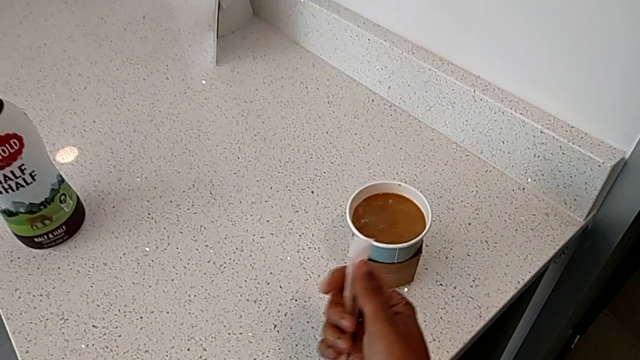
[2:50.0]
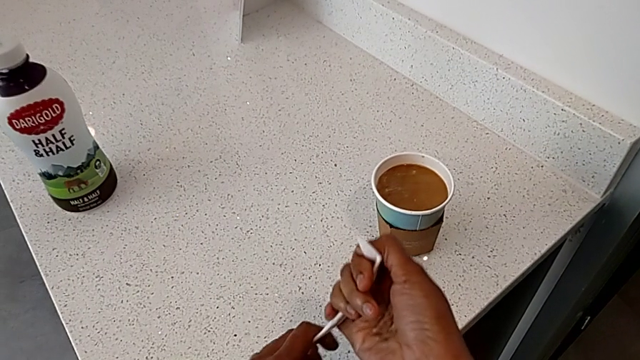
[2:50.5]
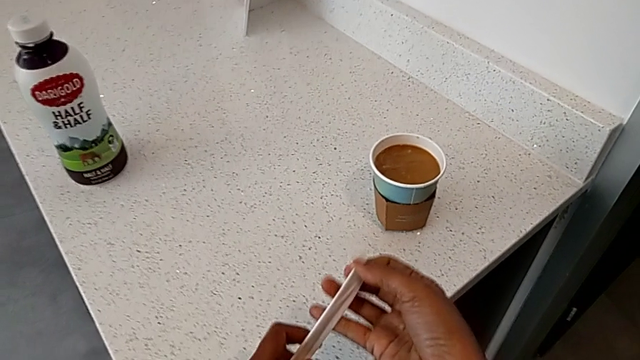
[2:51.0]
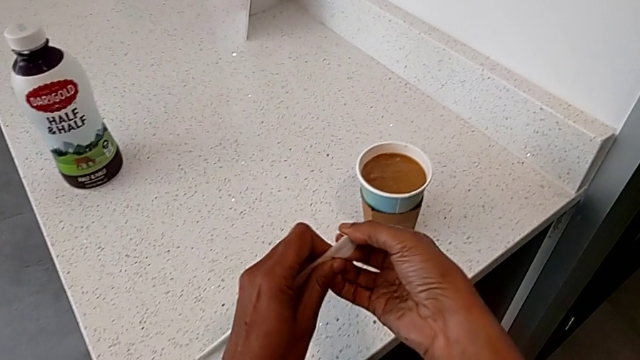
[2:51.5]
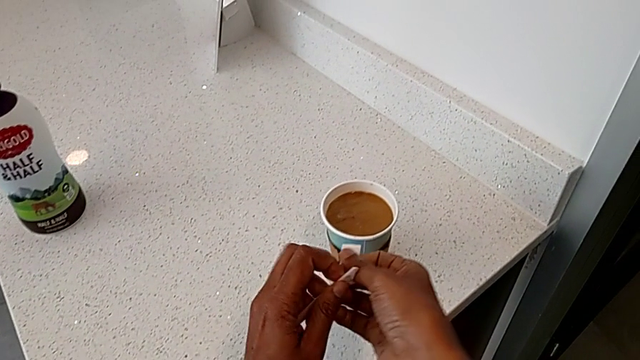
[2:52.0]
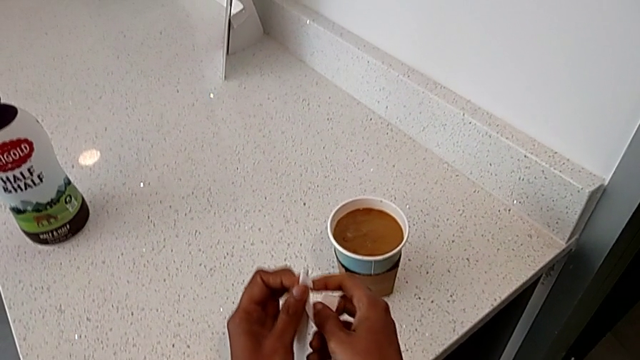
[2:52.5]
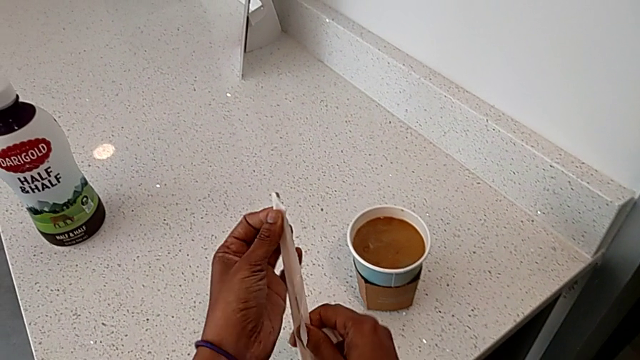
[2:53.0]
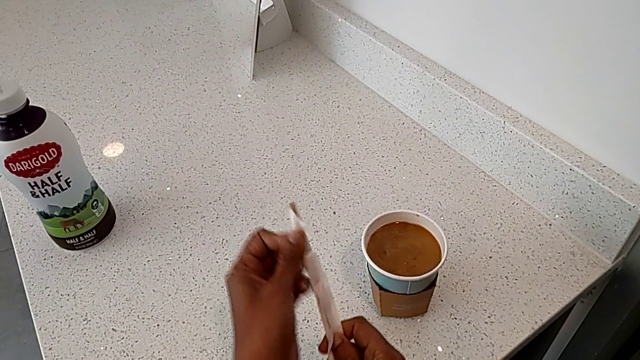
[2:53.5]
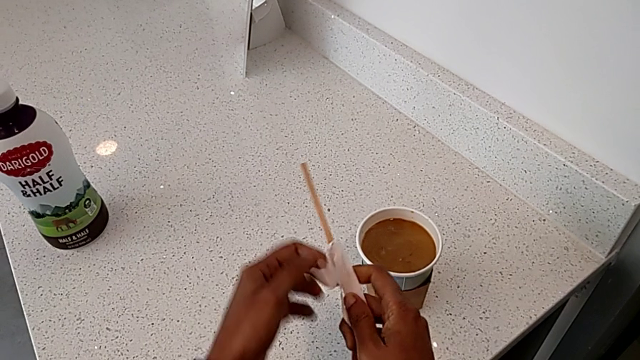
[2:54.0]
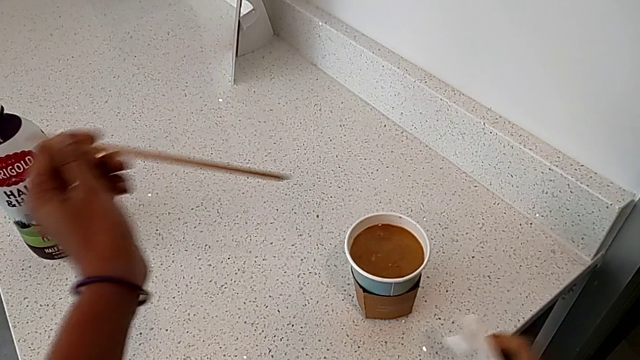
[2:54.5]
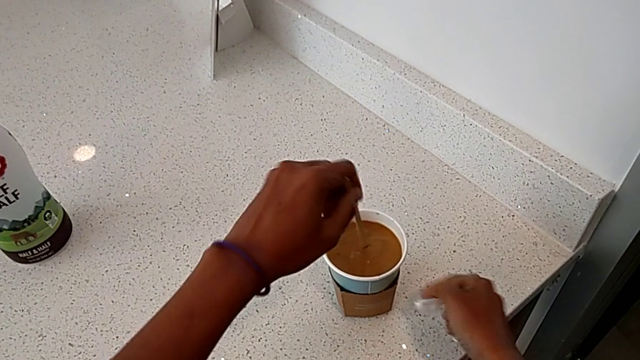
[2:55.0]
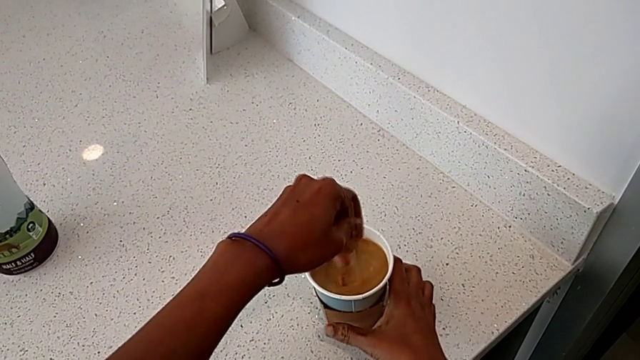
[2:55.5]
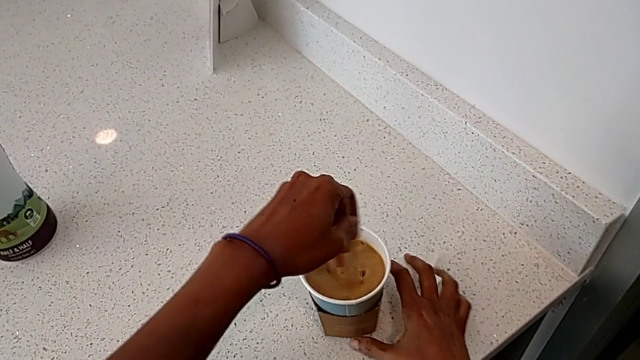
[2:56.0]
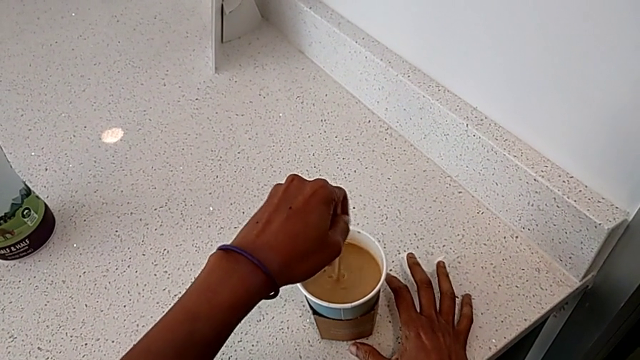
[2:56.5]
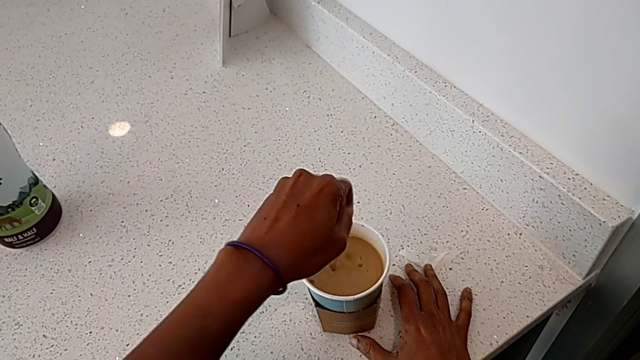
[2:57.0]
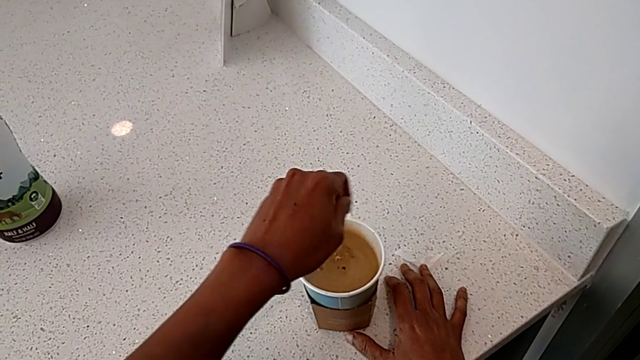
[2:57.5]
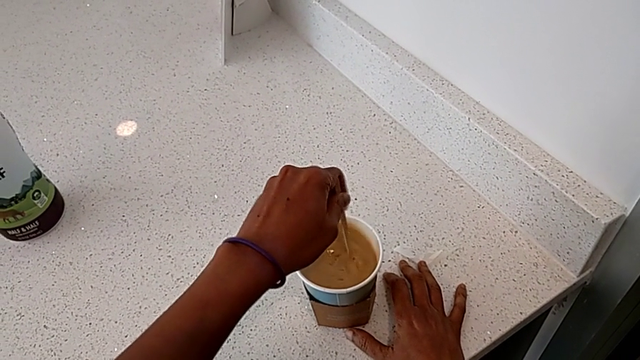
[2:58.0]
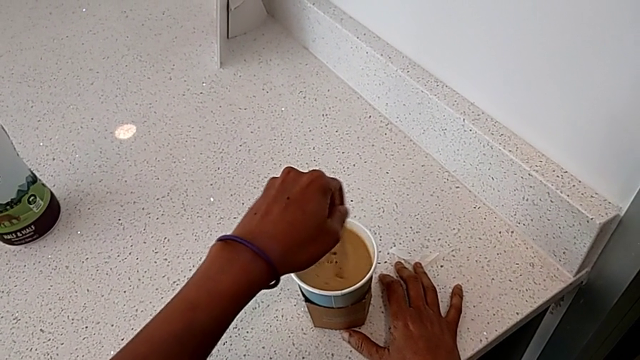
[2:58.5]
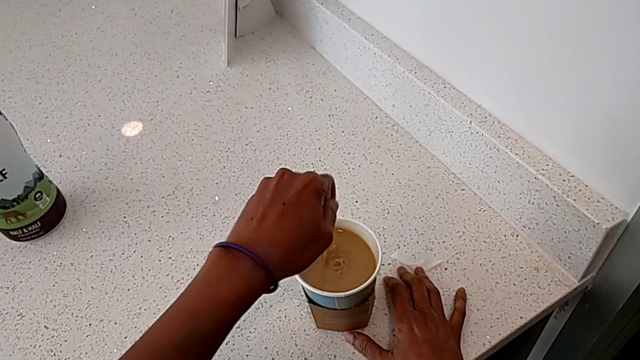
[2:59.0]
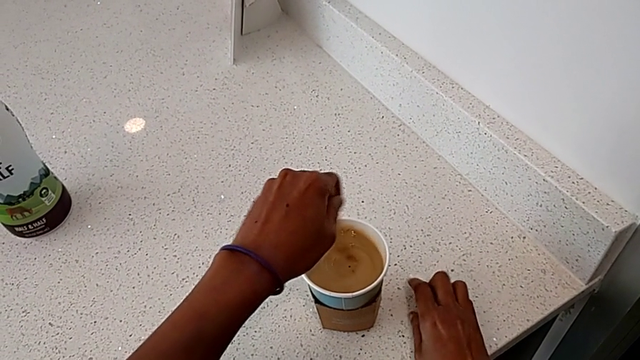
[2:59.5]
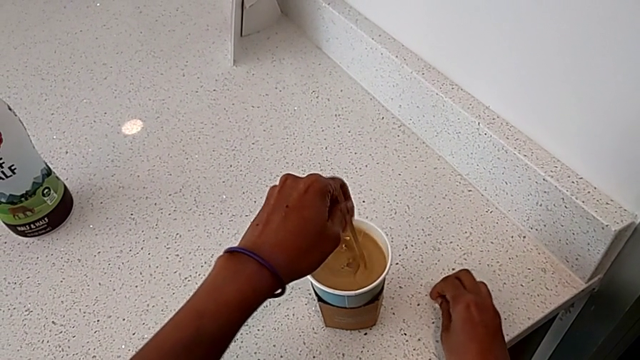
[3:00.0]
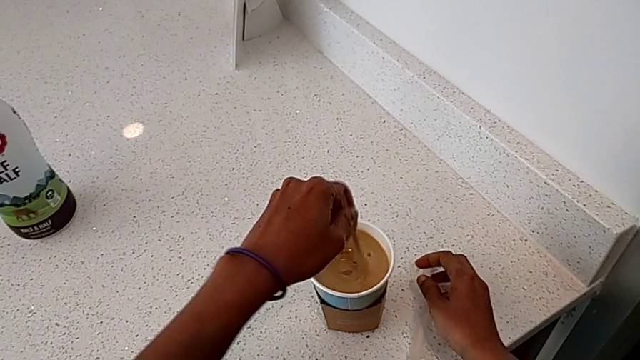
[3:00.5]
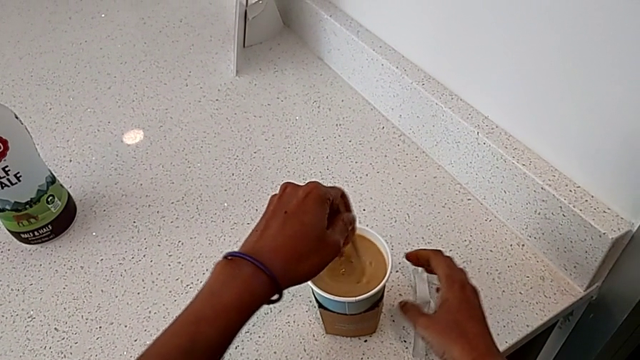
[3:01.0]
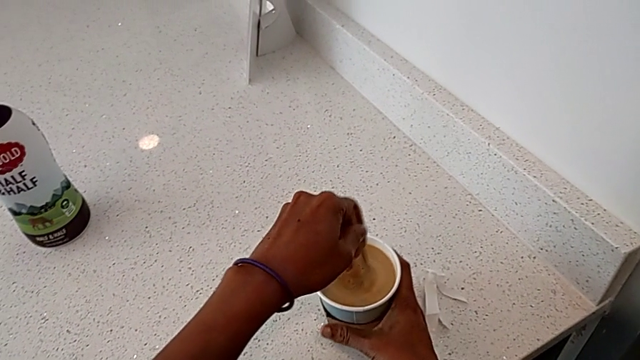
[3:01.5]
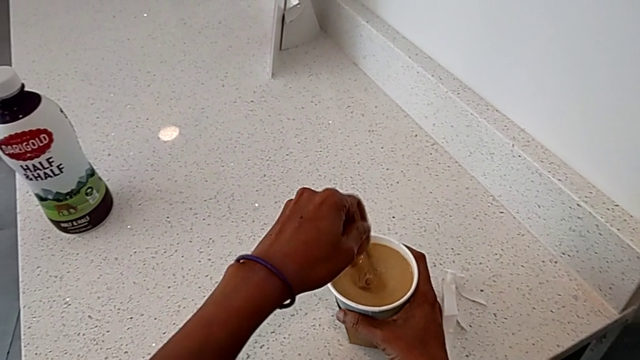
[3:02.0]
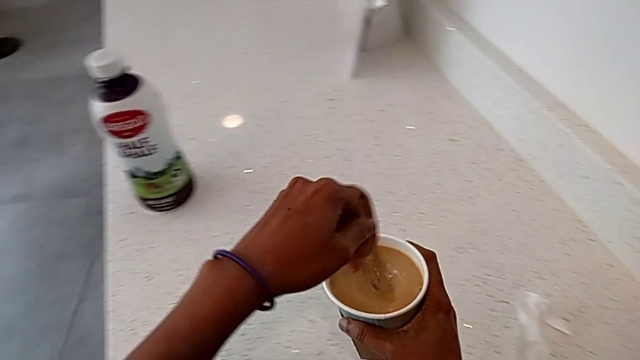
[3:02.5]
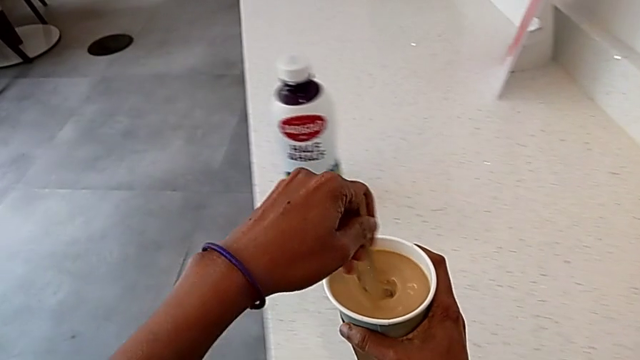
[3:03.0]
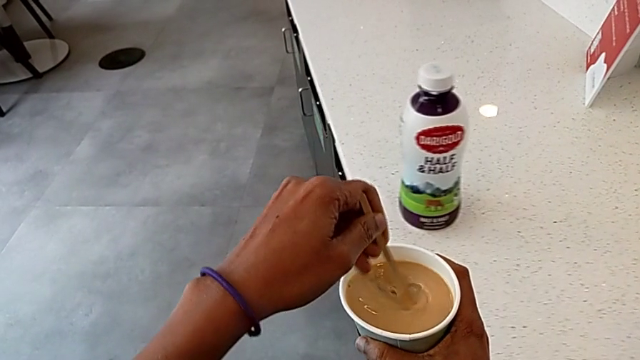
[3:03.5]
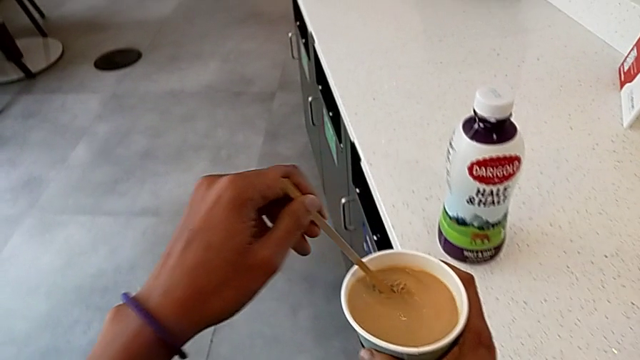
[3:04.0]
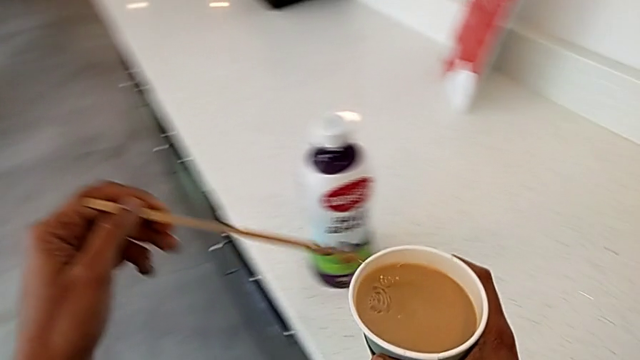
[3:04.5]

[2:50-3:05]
The camera wearer is adding milk to their coffee. They open the stir stick, withdraw it, stir the coffee with the left hand, grab the coffee with the right hand and withdraw the stir stick.

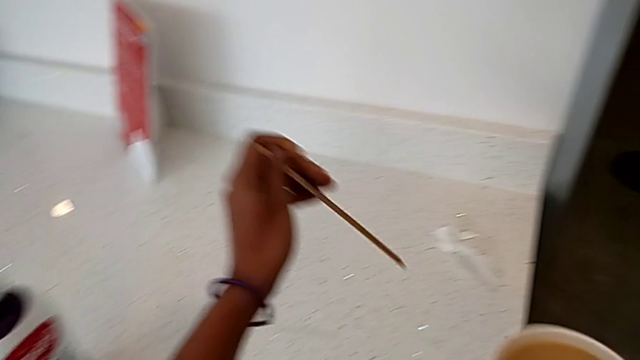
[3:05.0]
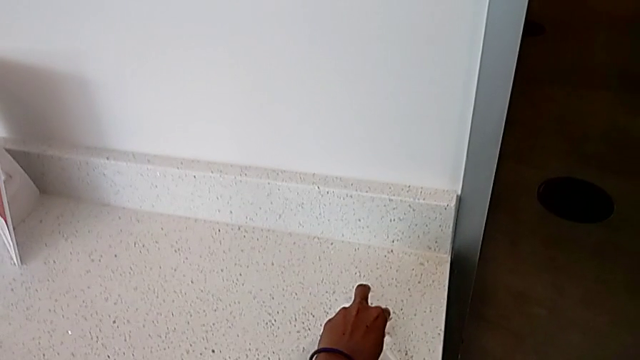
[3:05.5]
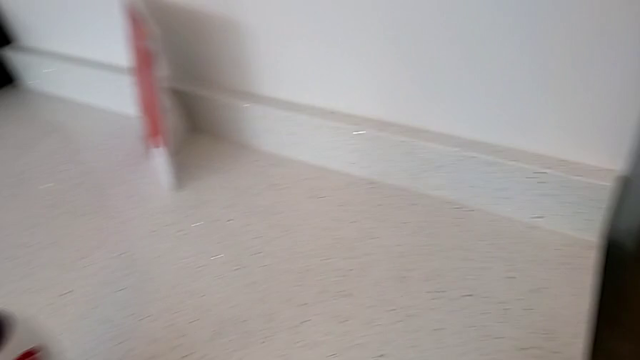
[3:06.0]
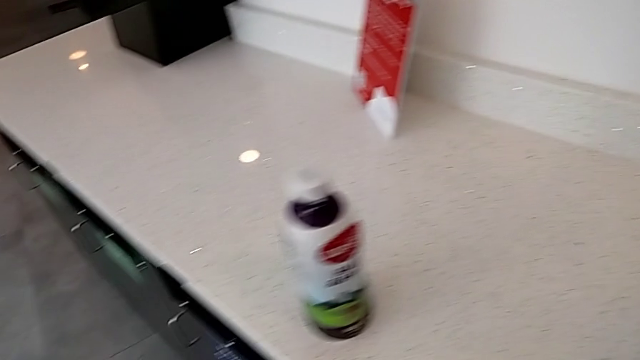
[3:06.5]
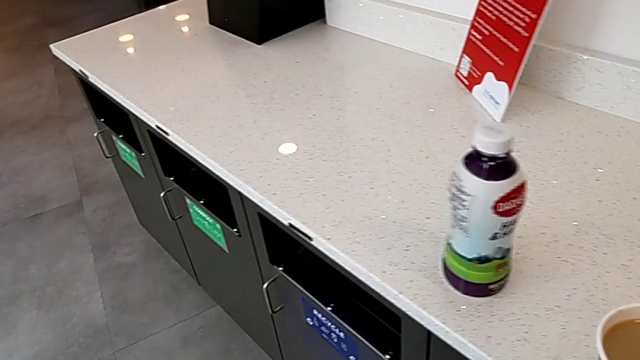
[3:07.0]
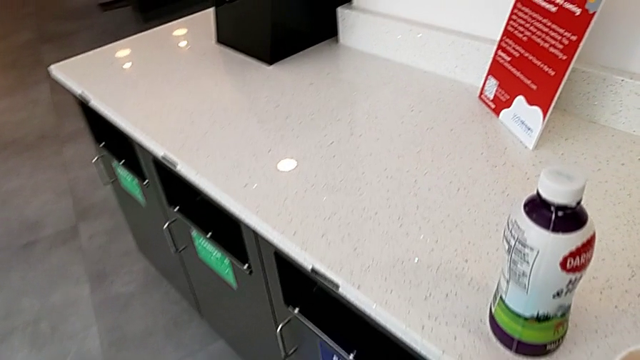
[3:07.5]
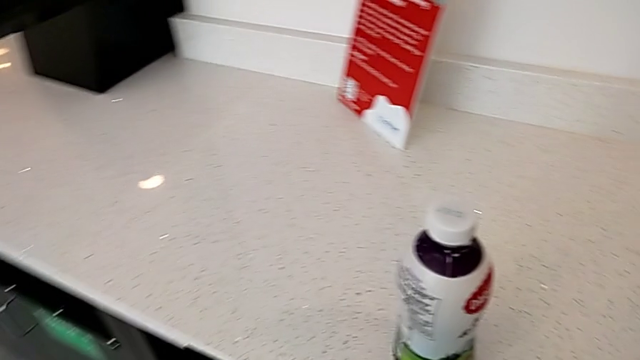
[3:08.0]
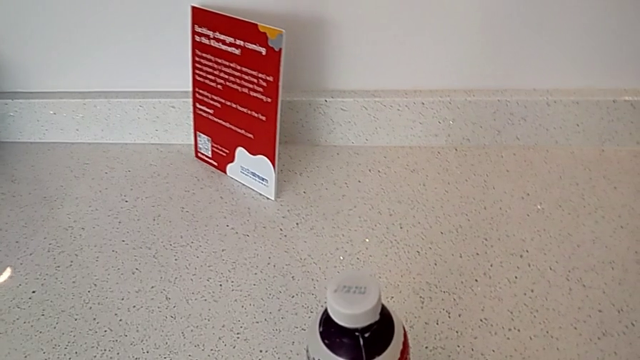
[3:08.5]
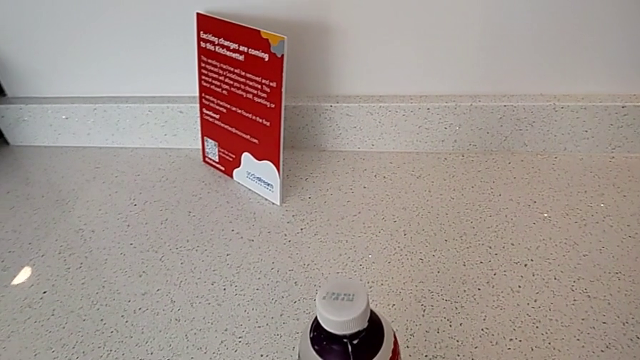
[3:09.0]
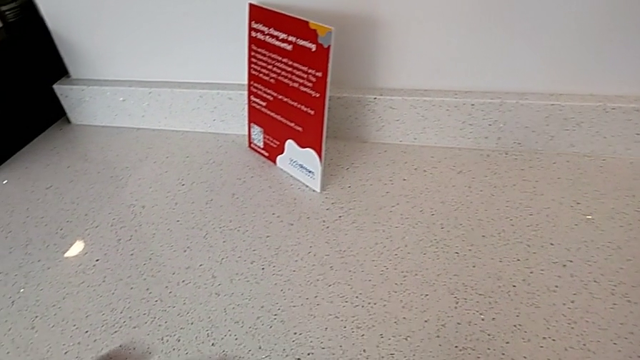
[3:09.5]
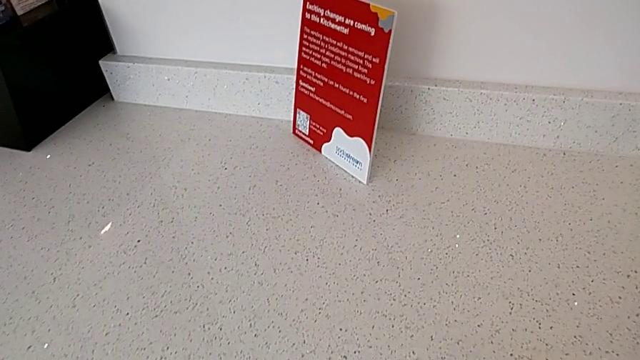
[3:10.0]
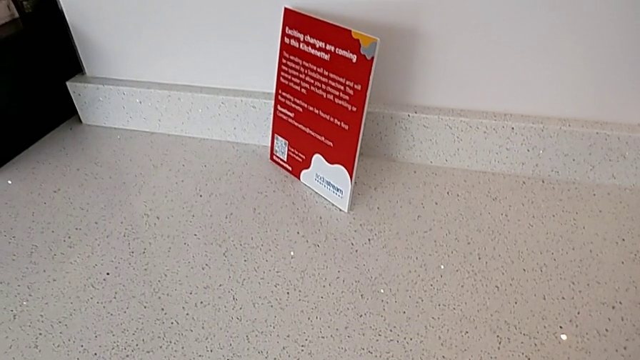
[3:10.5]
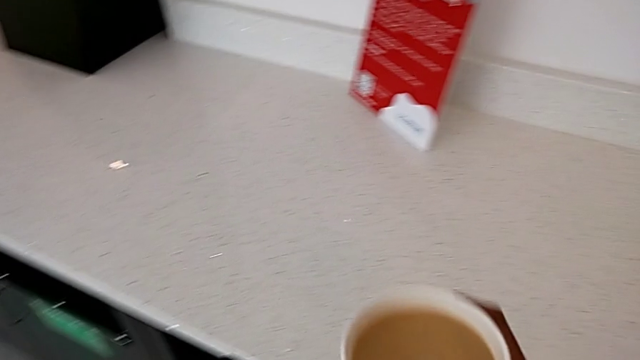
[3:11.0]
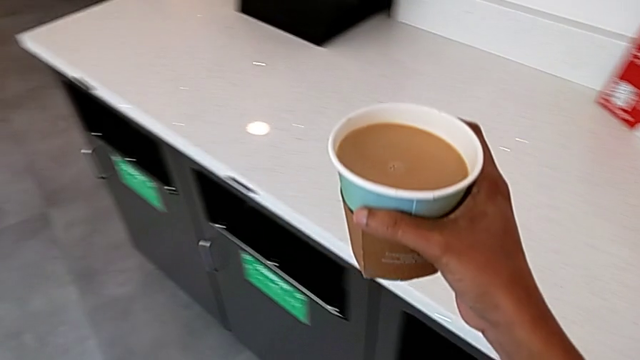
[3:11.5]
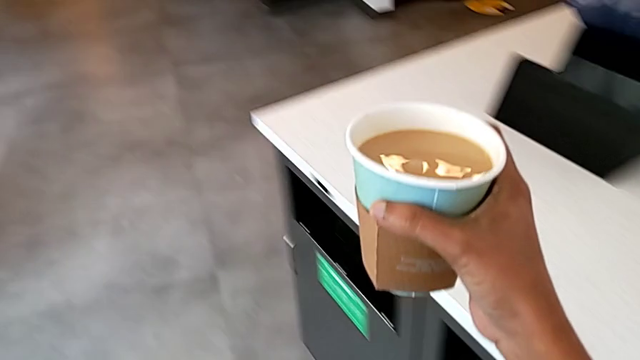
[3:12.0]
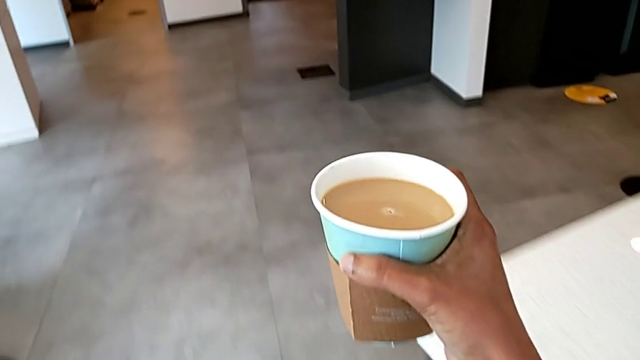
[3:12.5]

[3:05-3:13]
The camera wearer is putting a lid on the coffee cup. They grab the bag, drop the stir stick, grab the milk, drop it and begin to hold the coffee with the right hand.
